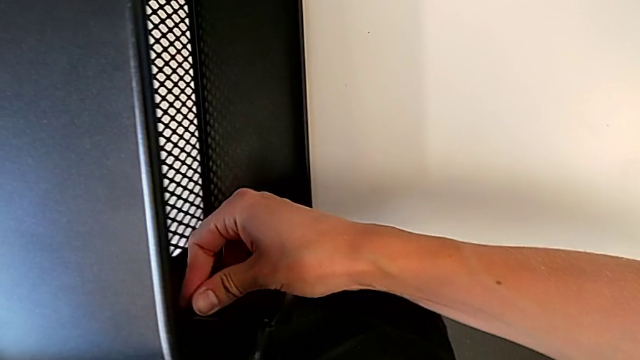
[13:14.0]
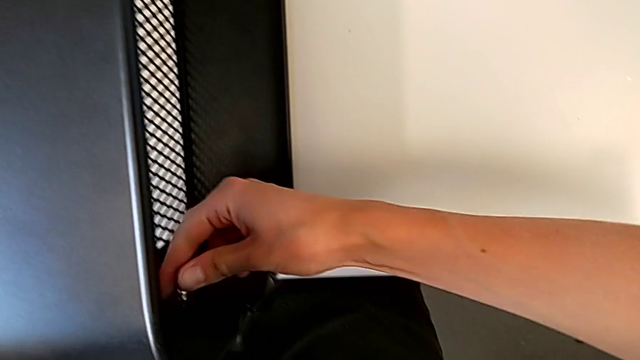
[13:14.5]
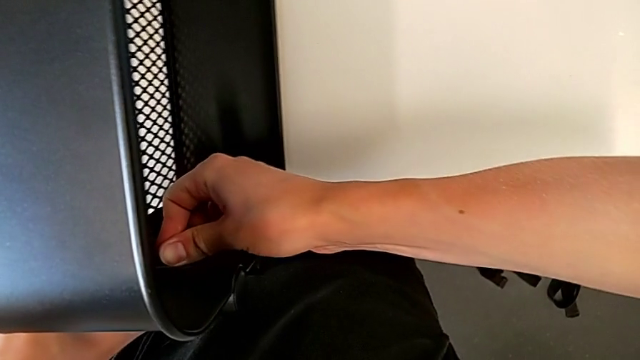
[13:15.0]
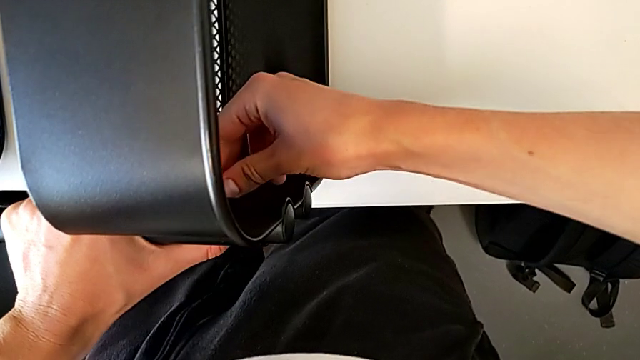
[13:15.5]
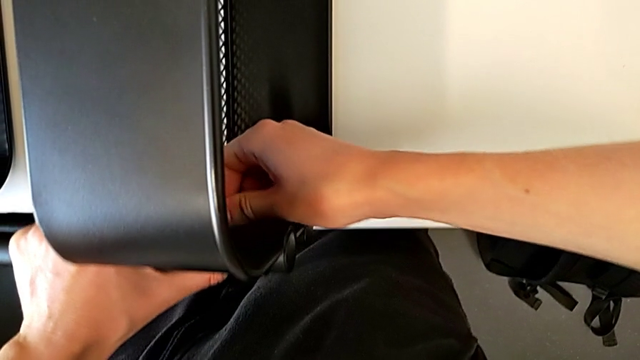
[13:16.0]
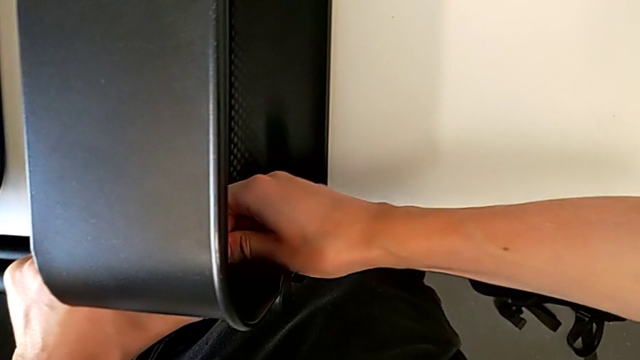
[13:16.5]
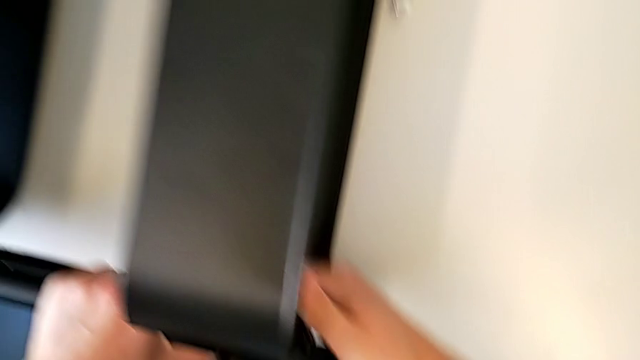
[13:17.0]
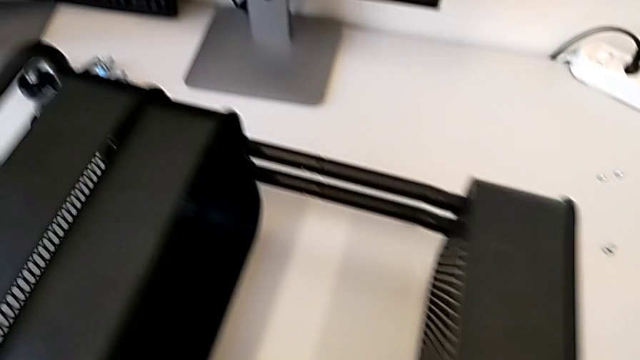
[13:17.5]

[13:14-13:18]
The camera wearer is attaching a bracket and a hexagon cap nut to the side of the tray. They keep screwing the hexagon cap nut.

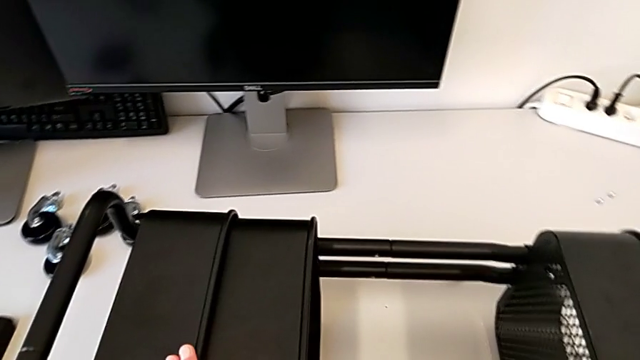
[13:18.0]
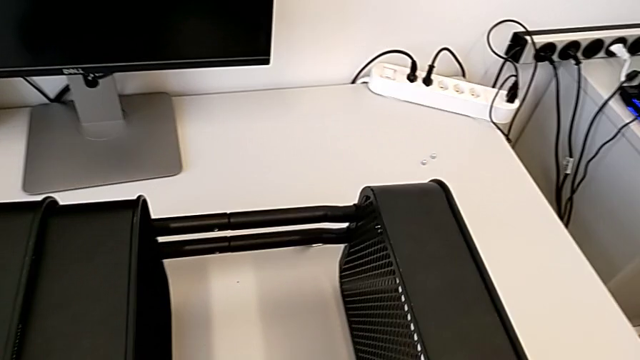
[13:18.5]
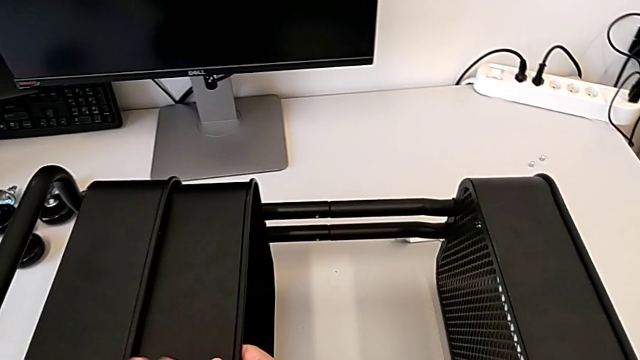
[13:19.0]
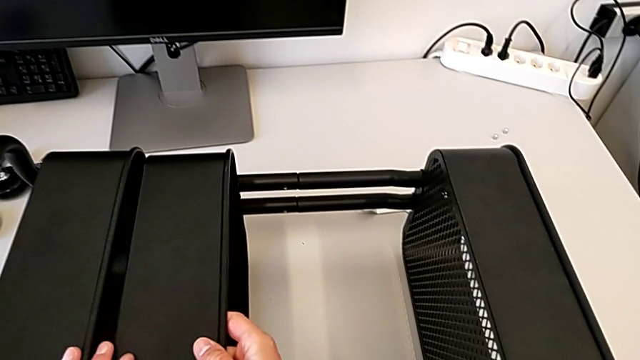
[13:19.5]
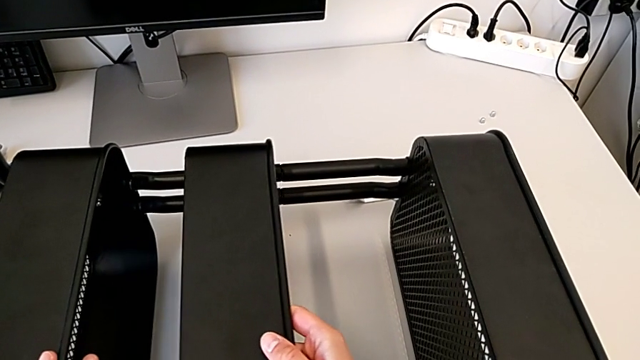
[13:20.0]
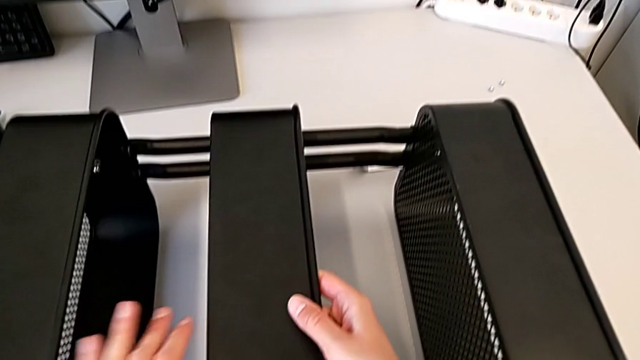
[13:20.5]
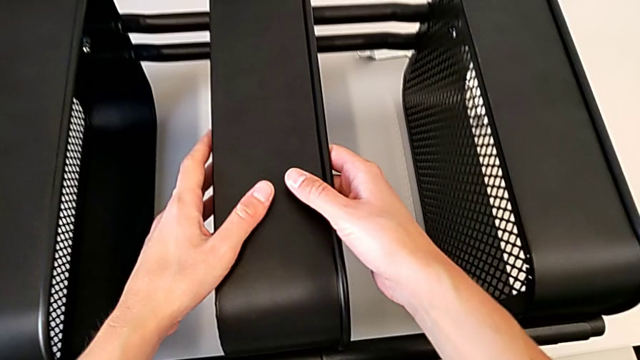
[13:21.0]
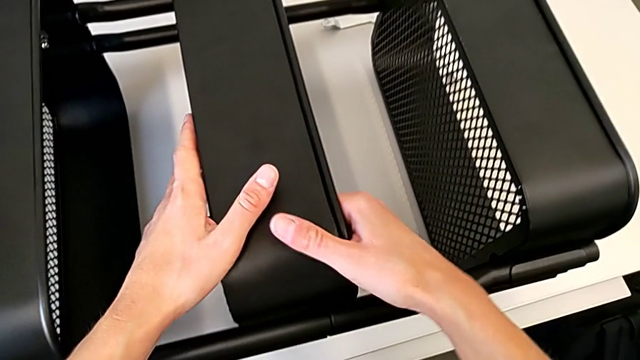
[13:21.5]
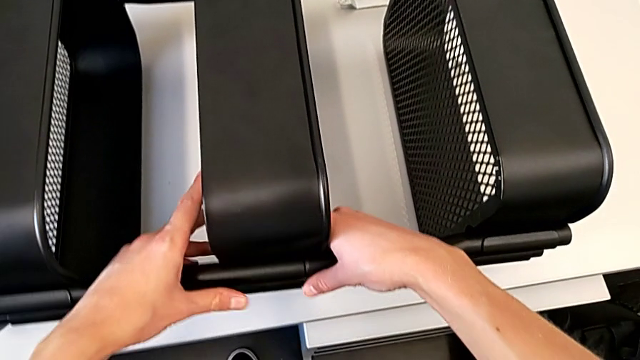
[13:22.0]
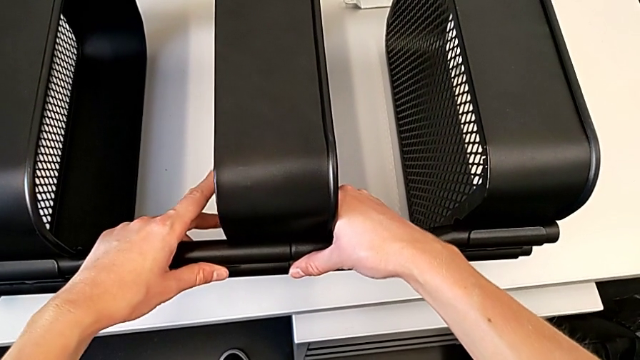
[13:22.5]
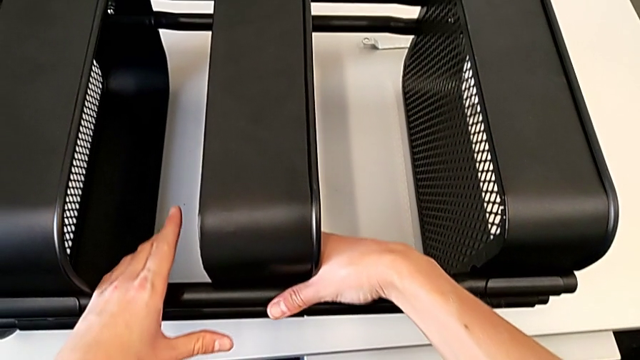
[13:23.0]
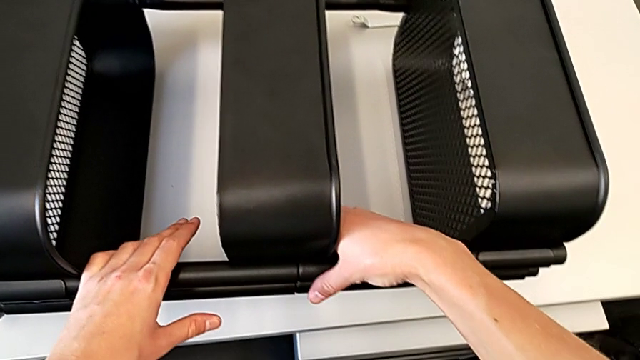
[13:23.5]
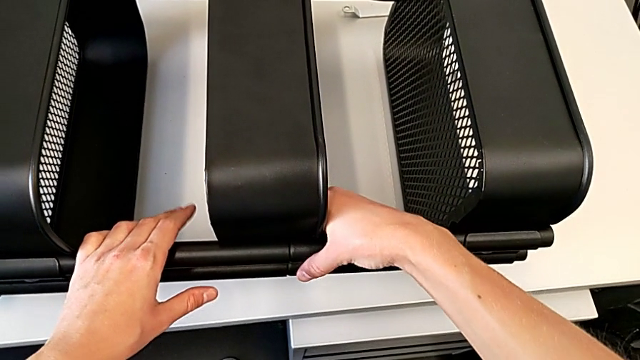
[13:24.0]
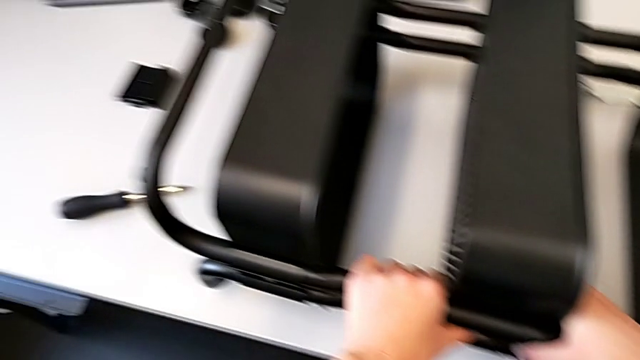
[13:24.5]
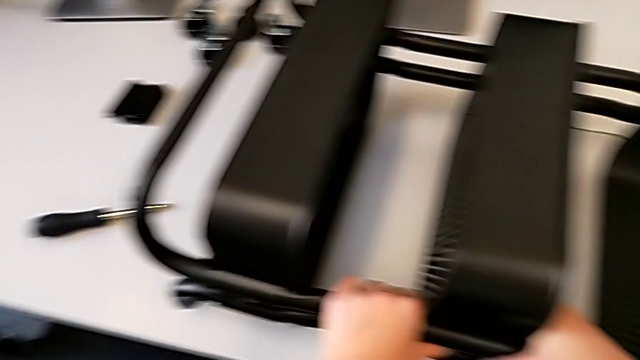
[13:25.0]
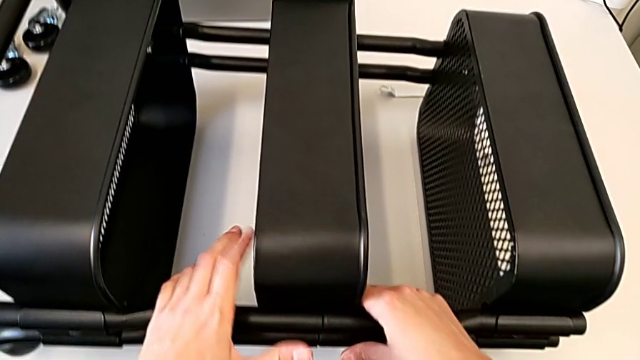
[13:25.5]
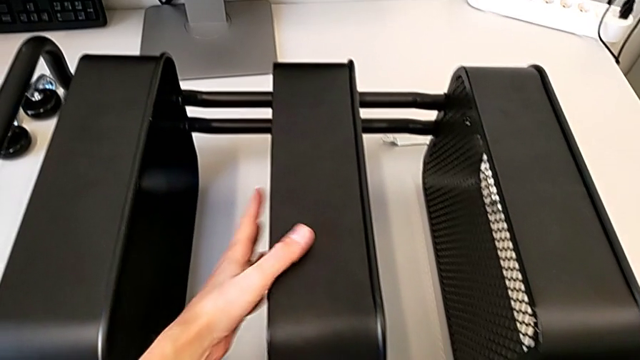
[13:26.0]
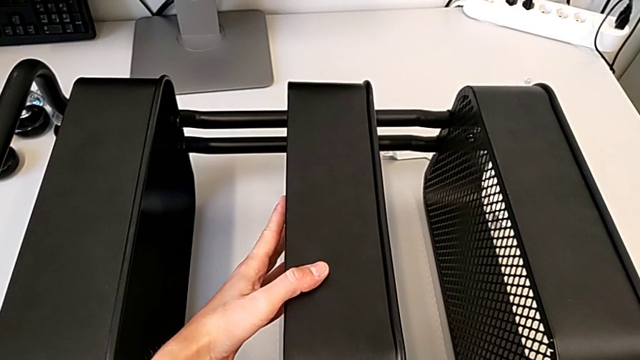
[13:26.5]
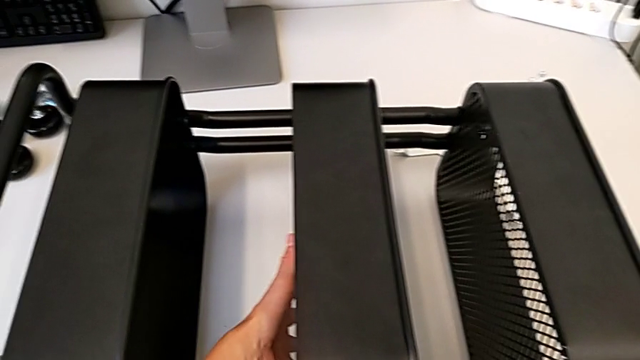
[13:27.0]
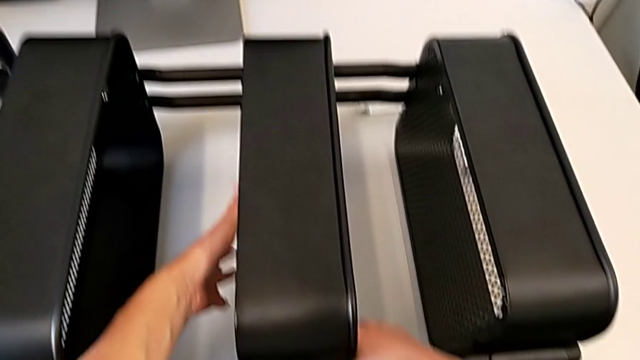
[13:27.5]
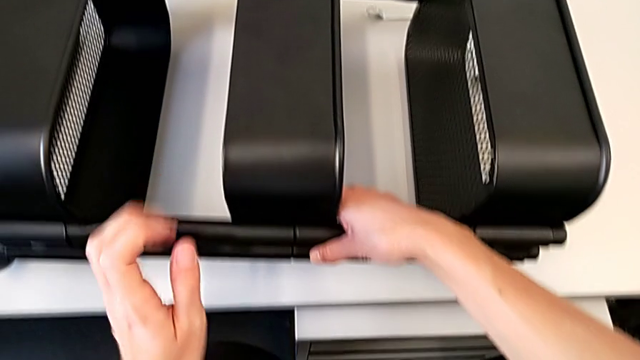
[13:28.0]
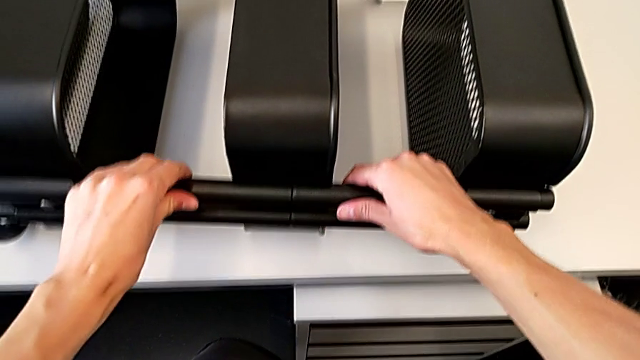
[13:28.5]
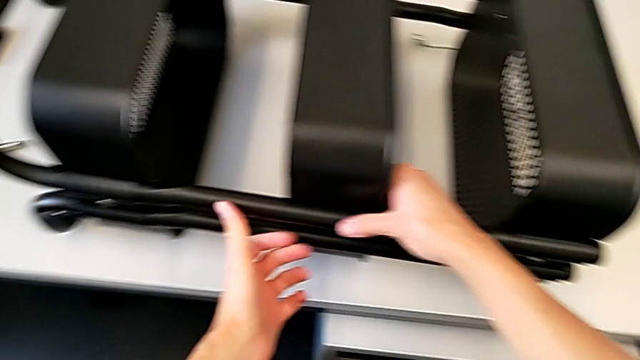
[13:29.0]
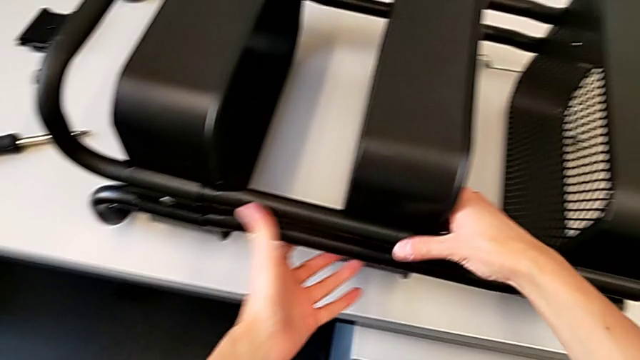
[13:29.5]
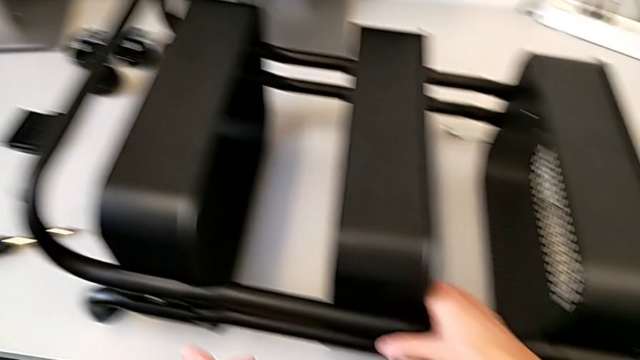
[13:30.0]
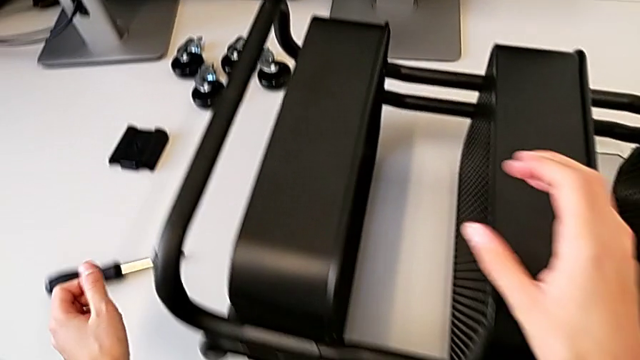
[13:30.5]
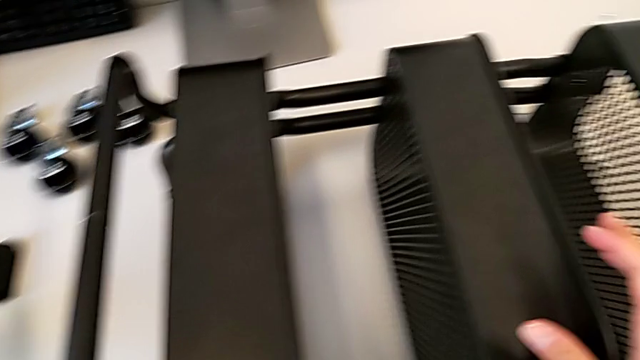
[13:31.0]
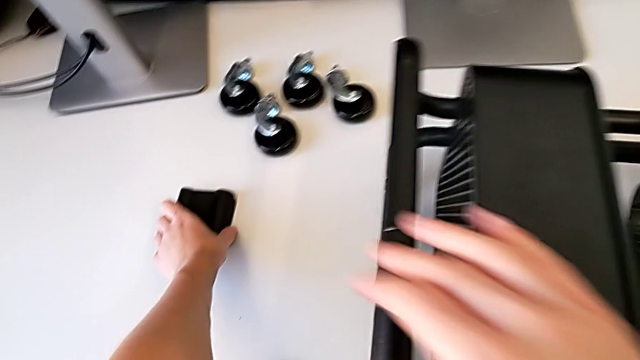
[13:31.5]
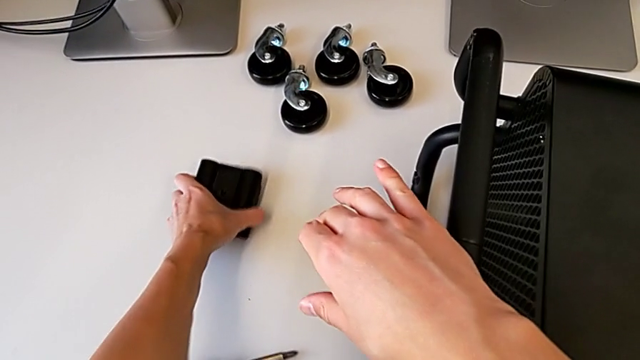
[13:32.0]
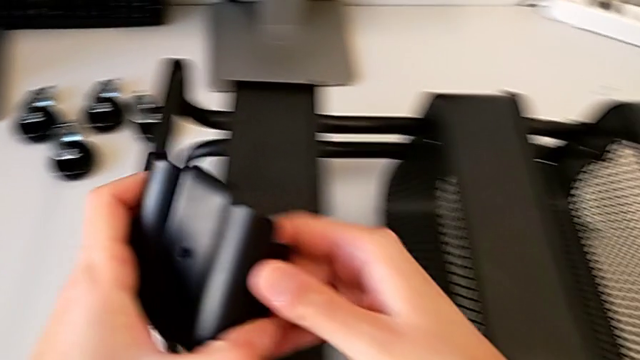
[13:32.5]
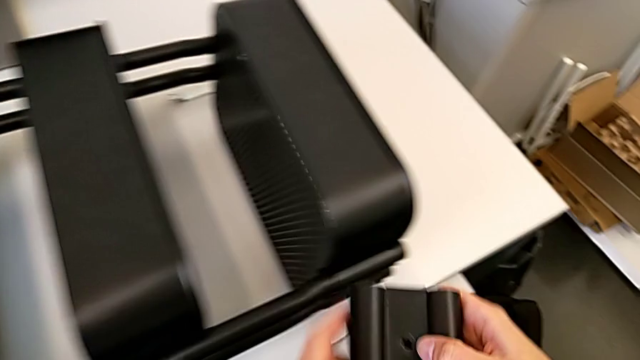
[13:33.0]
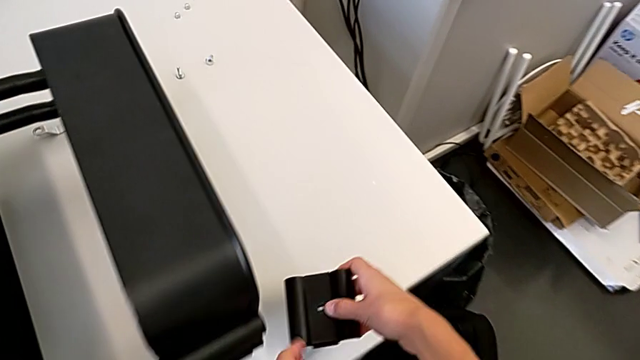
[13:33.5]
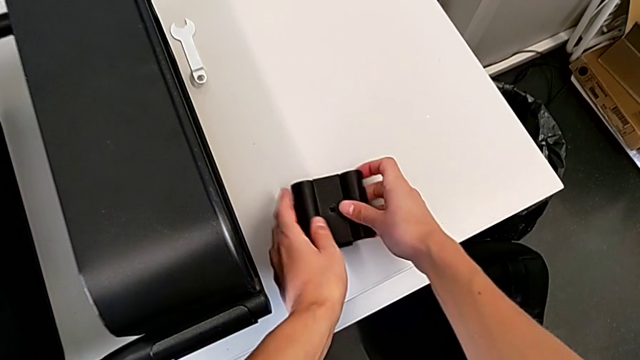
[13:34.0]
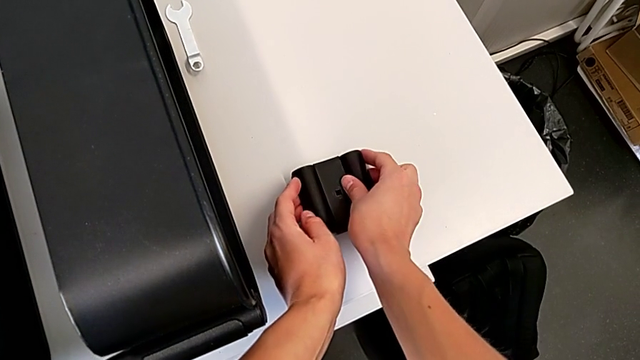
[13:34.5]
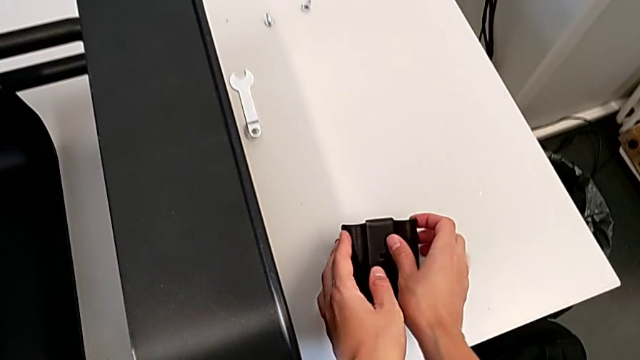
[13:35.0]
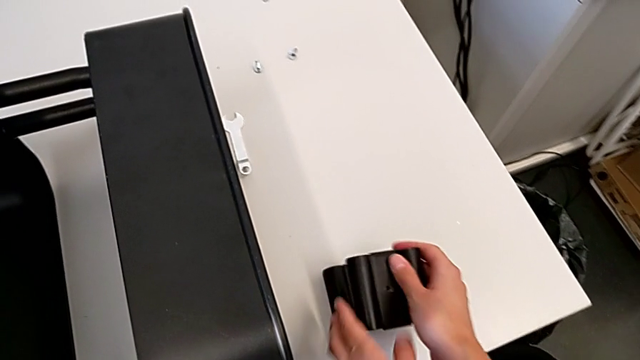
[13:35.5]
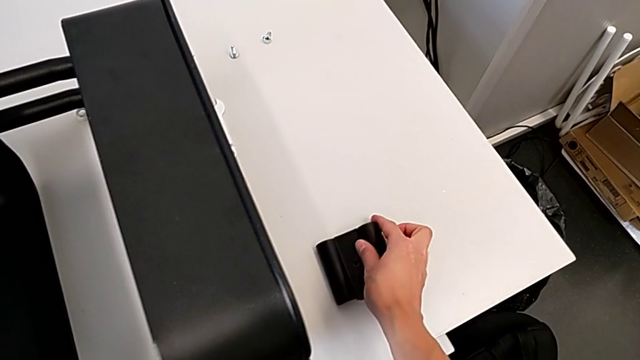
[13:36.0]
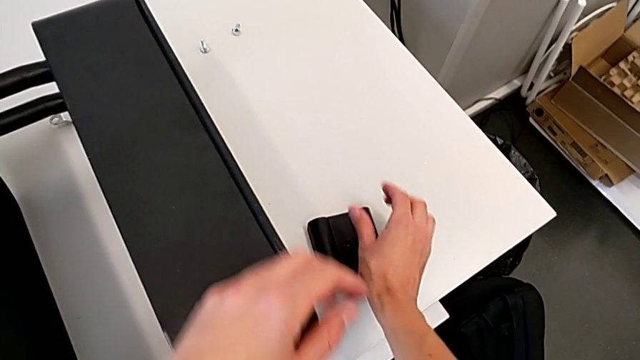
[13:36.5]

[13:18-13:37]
The camera wearer is assembling the middle tray. They align the middle grid tray, grab the bracket and place it.
